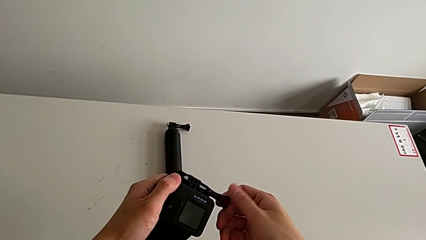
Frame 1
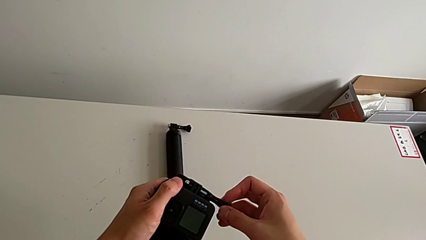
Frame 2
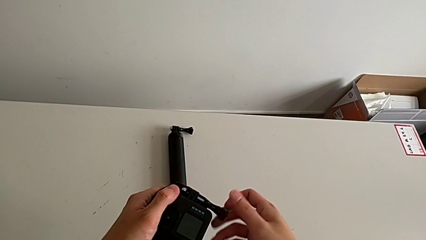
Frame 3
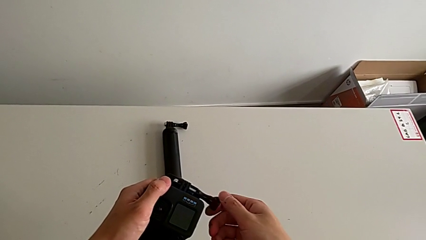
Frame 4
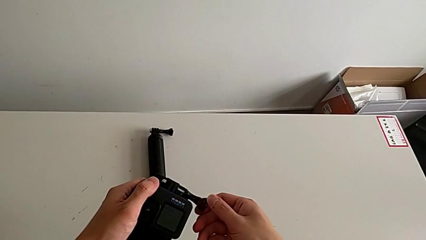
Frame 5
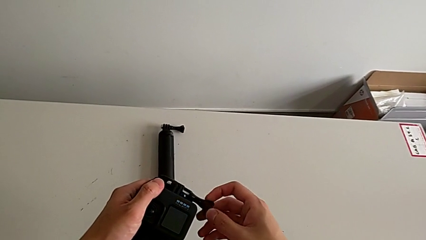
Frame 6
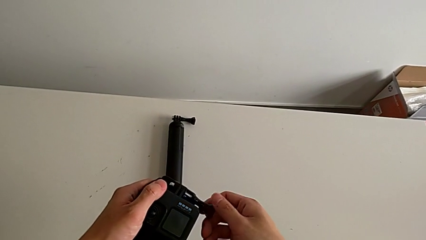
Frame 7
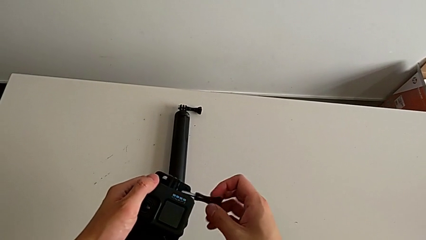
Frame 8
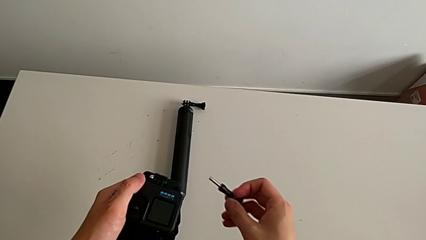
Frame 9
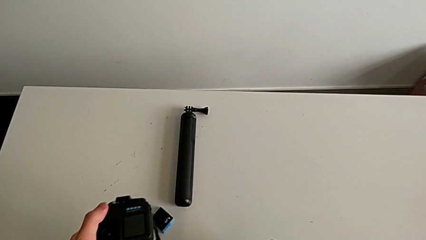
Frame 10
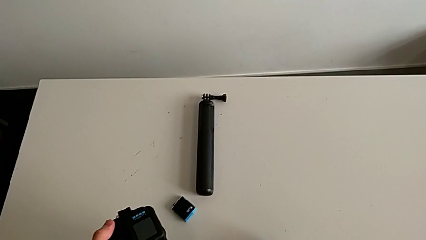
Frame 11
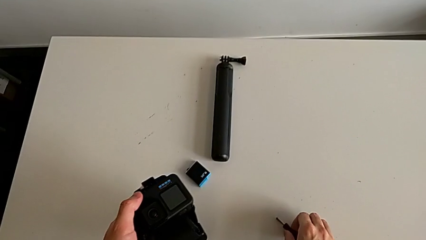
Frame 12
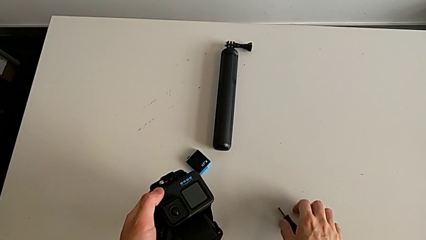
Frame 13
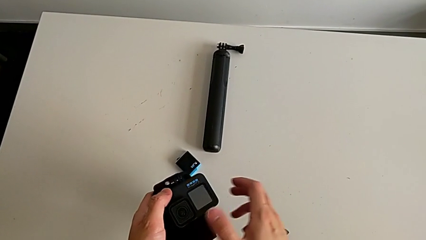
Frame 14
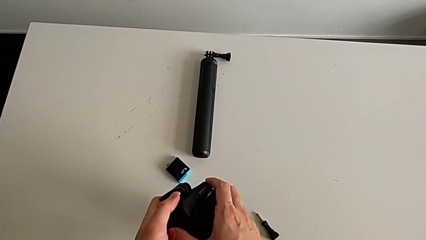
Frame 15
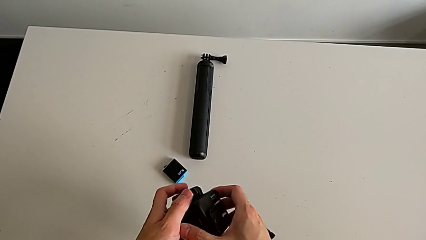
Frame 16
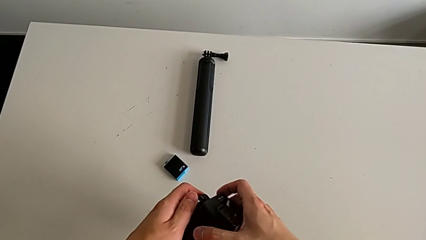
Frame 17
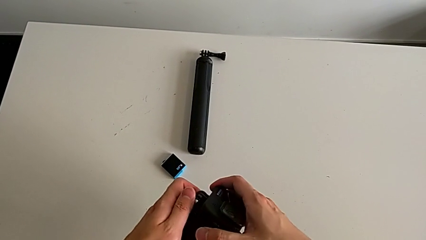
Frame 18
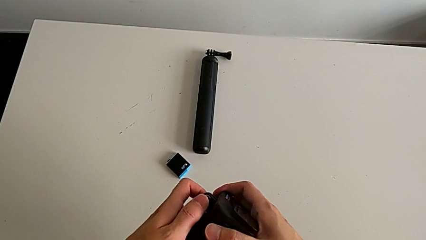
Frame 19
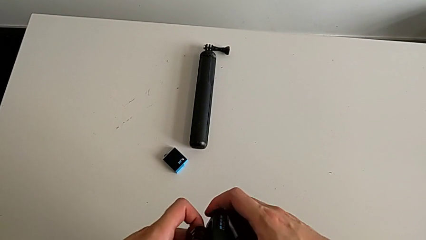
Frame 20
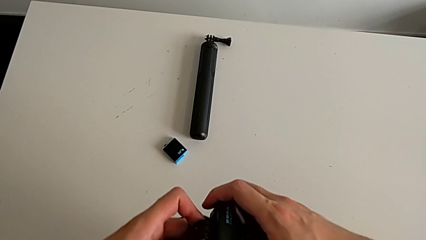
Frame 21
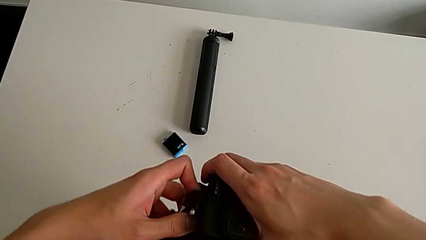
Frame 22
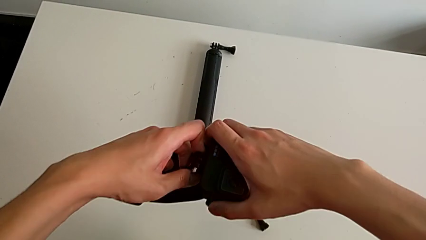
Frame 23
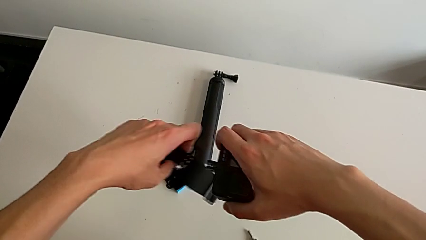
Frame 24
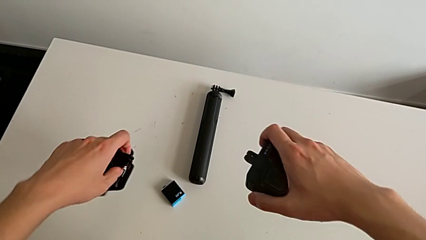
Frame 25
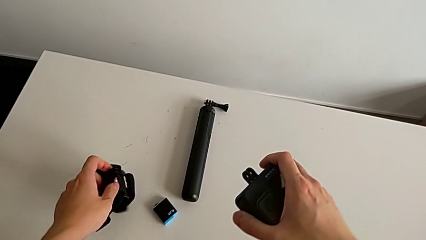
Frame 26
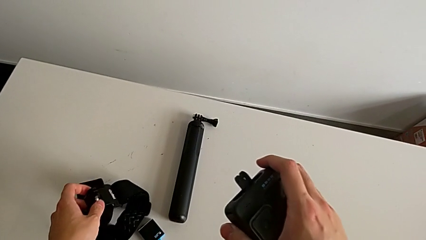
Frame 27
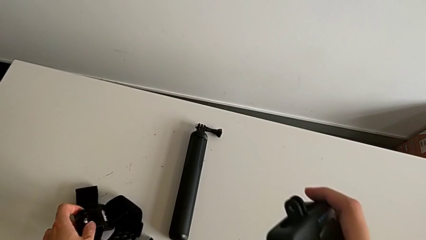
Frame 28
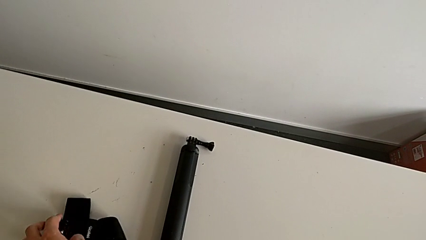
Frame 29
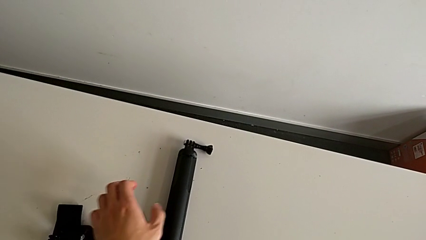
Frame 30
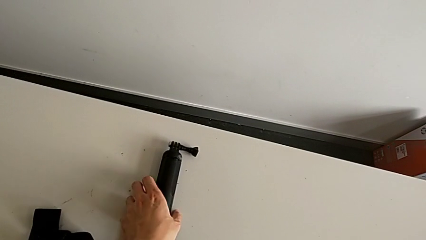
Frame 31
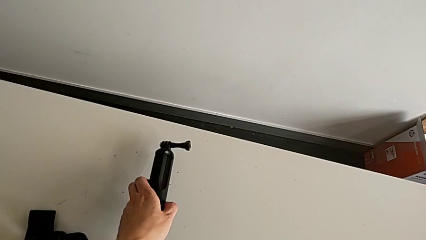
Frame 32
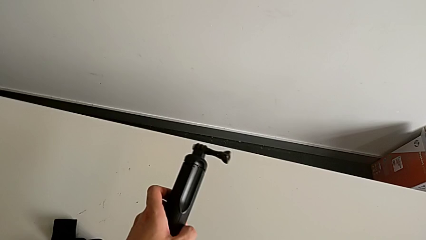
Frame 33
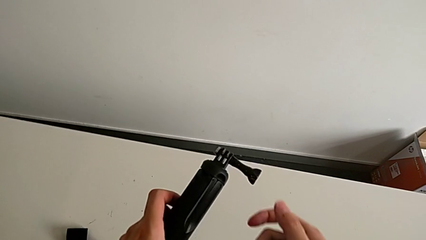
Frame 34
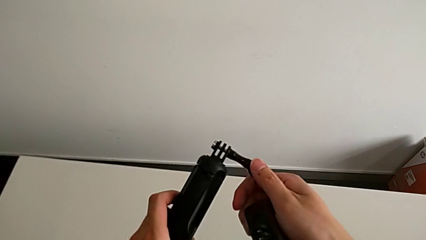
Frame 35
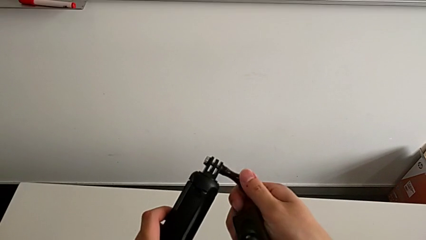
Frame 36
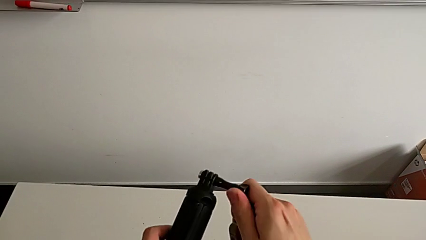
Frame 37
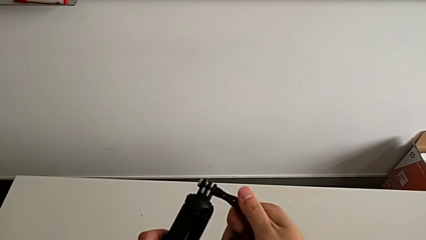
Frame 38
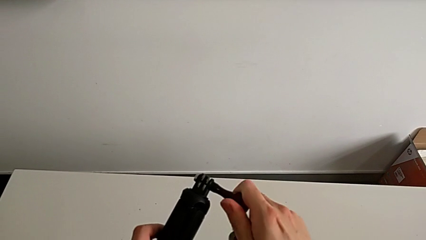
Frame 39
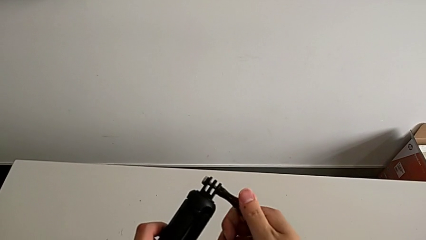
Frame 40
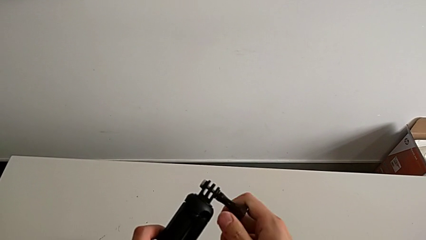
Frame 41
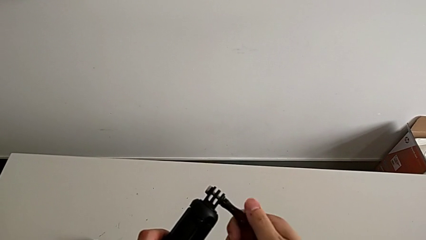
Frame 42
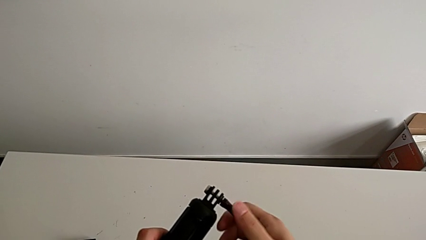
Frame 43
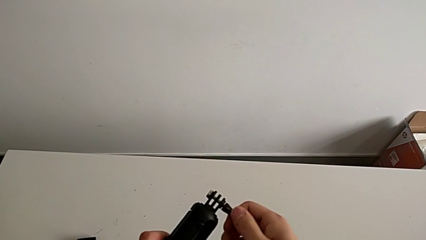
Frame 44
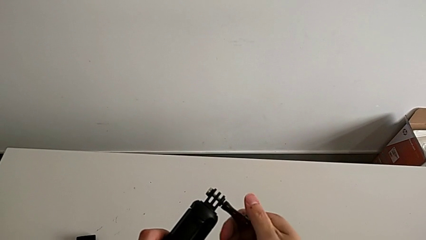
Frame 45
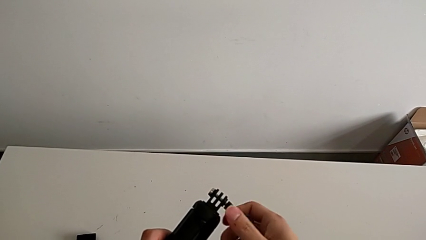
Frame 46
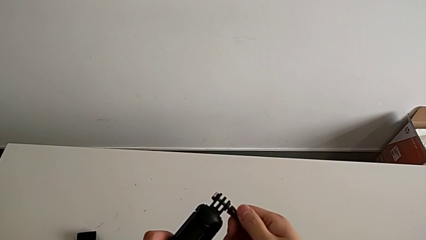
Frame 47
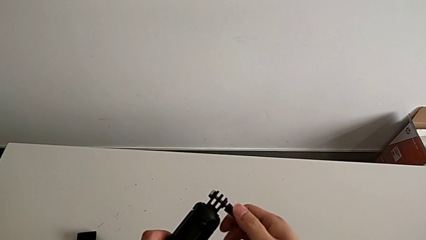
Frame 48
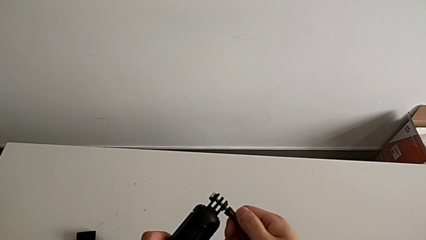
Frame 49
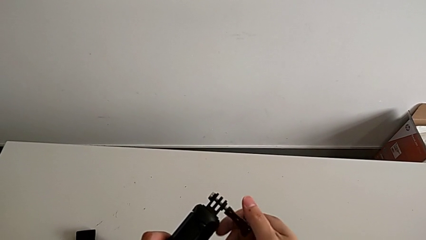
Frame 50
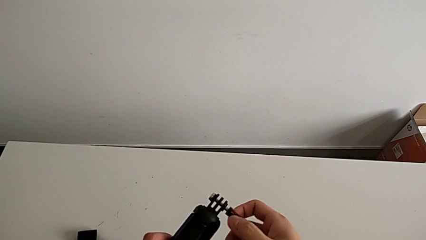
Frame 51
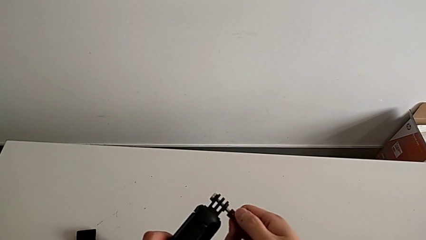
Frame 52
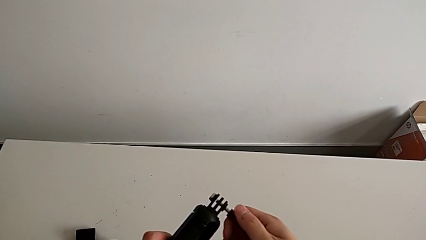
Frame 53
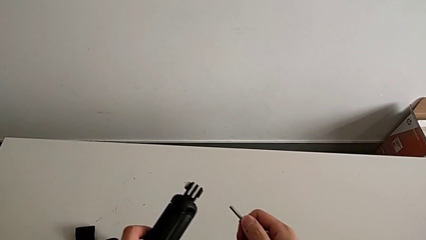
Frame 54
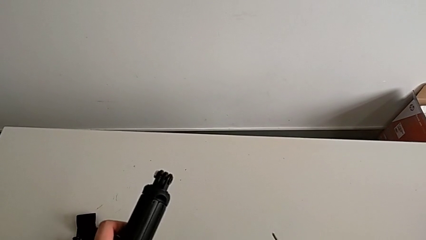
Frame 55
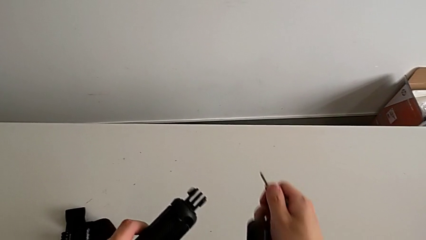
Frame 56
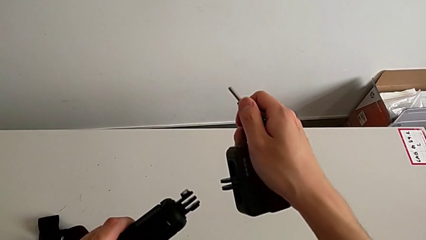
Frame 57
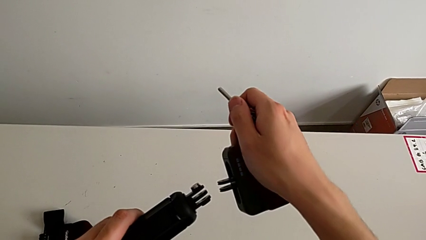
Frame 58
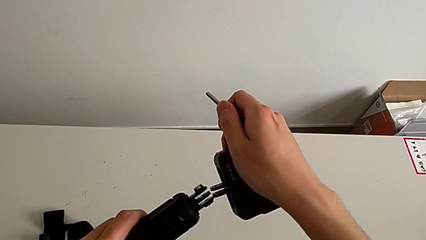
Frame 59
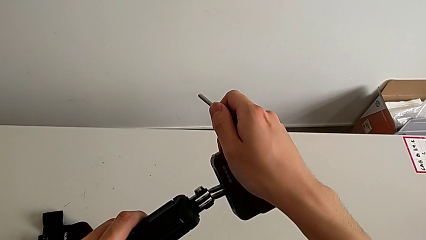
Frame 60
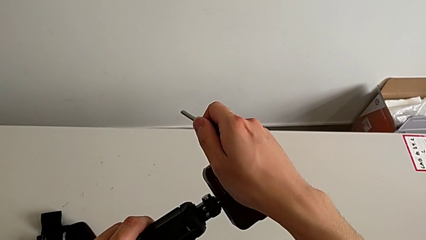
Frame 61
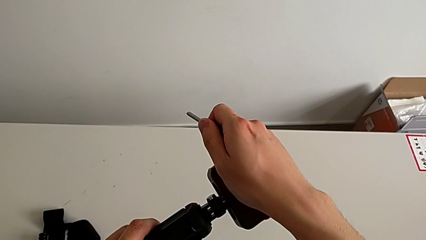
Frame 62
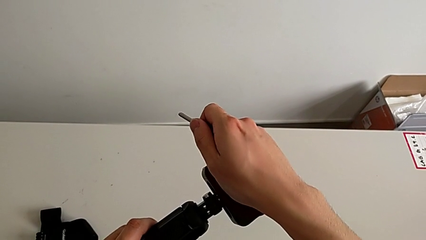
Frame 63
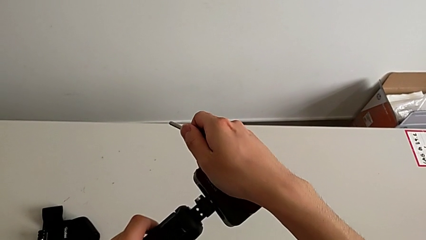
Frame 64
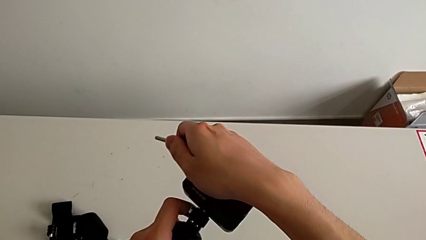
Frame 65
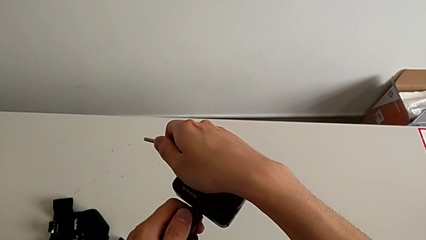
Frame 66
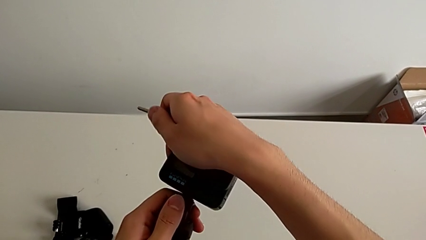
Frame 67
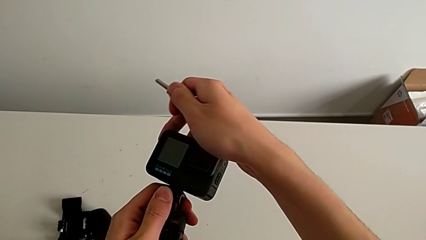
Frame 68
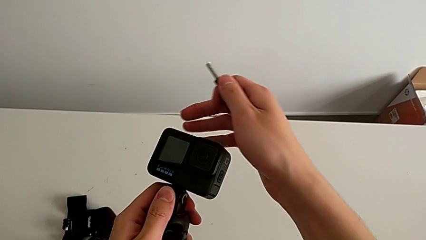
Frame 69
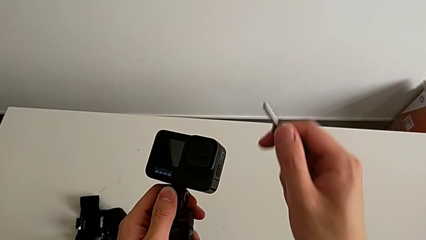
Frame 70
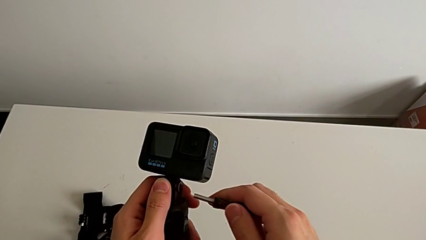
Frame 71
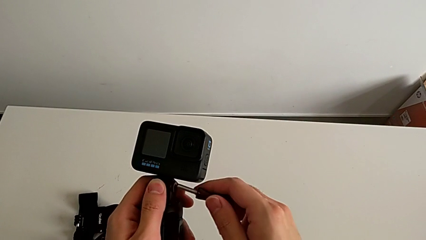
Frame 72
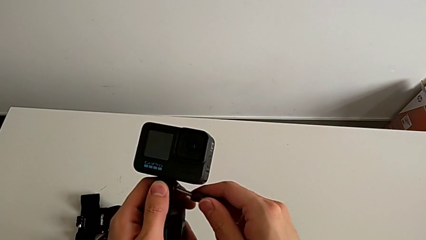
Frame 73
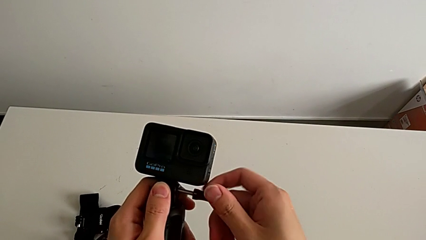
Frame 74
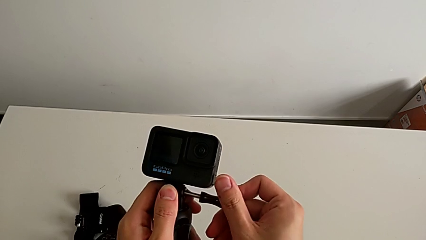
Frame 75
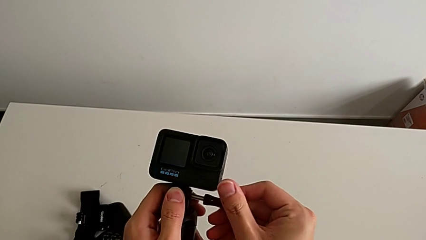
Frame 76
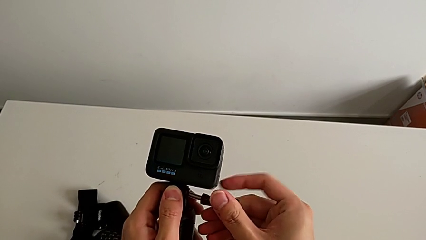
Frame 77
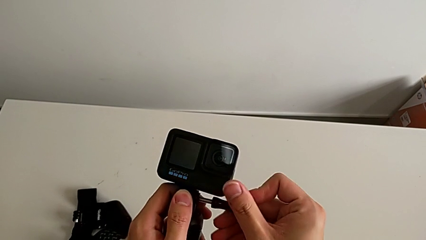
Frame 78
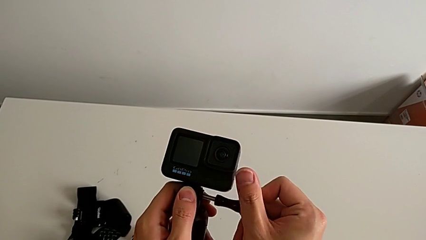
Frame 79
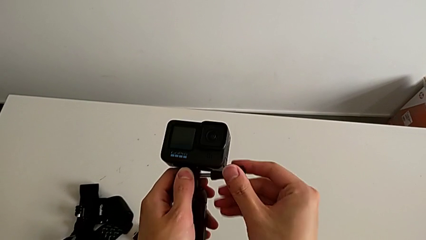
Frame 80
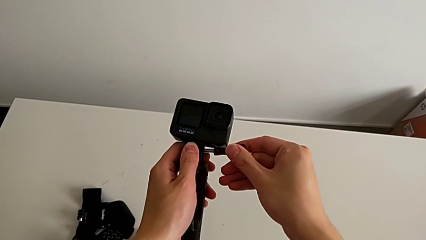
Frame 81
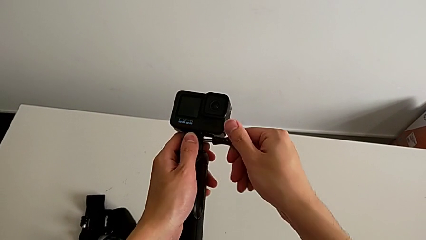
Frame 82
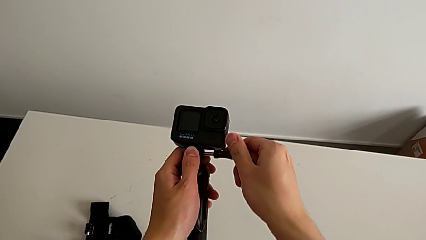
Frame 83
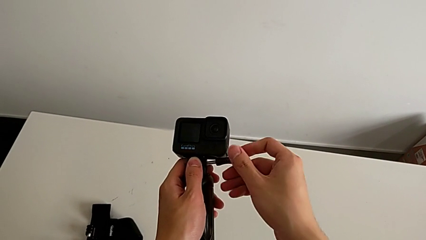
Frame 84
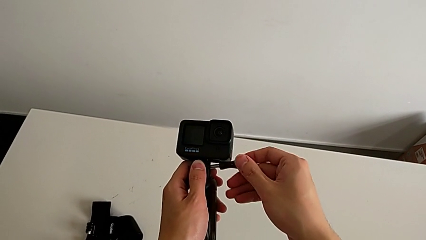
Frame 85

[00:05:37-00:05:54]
The camera wearer is changing their grip from the strip to the handheld. They withdraw the strap, unscrew the screw, assemble the GoPro and begin to screw it.
